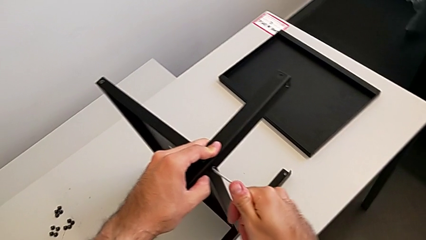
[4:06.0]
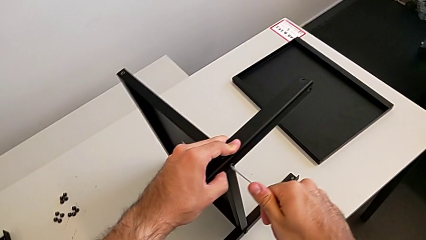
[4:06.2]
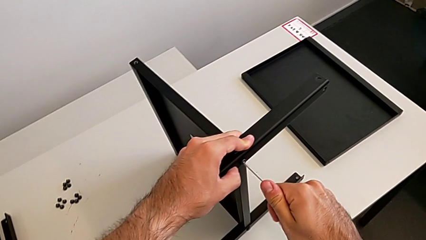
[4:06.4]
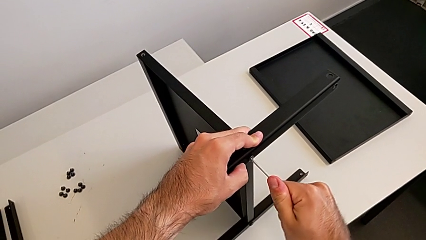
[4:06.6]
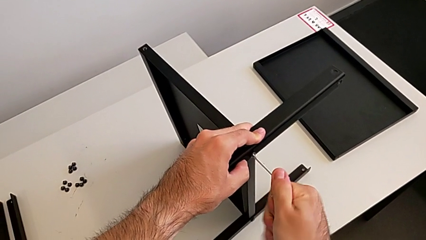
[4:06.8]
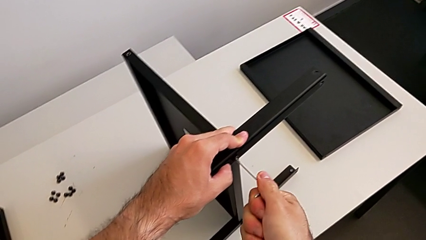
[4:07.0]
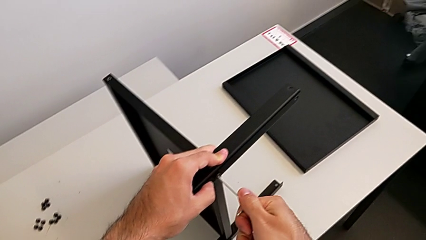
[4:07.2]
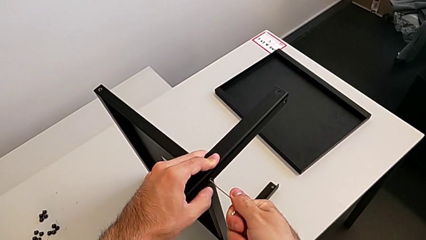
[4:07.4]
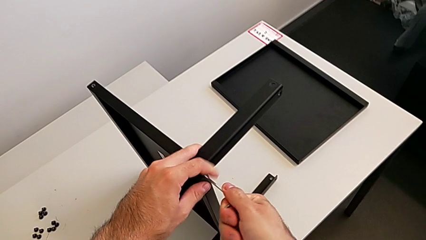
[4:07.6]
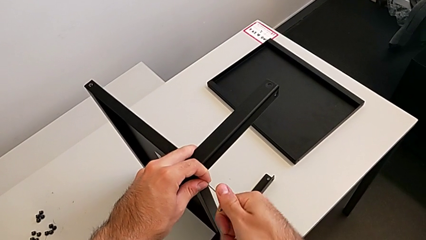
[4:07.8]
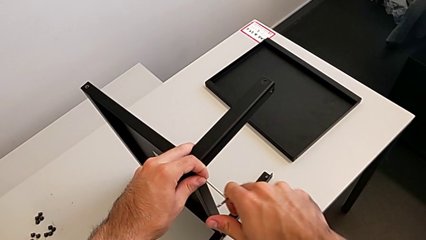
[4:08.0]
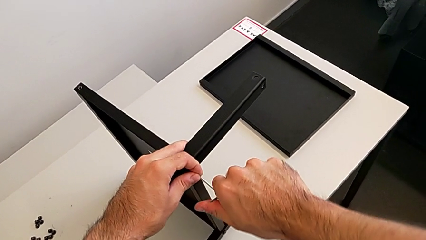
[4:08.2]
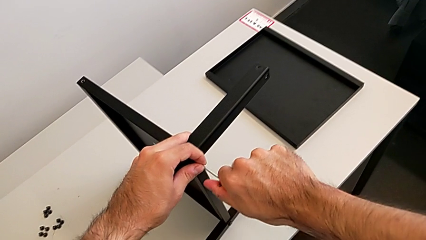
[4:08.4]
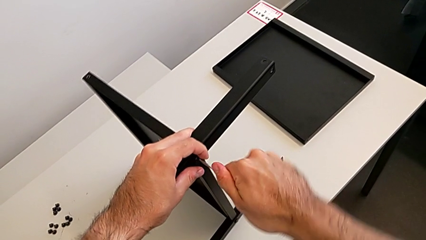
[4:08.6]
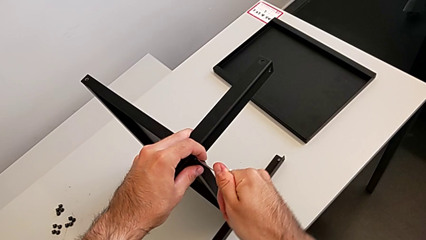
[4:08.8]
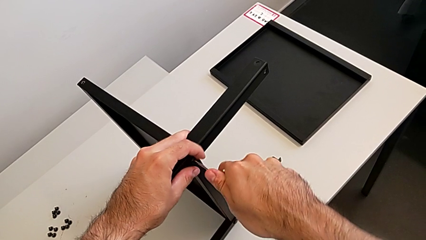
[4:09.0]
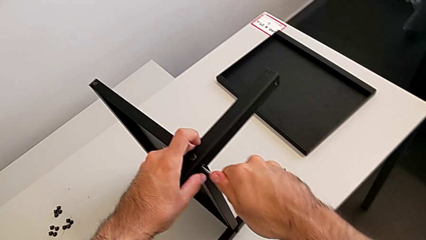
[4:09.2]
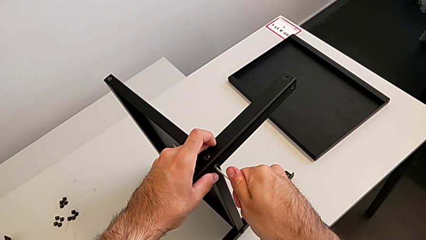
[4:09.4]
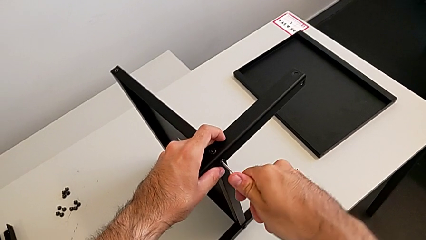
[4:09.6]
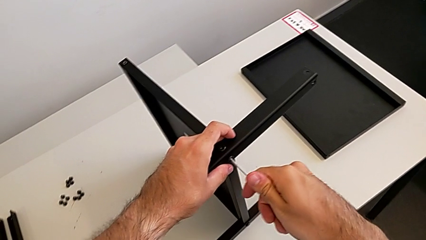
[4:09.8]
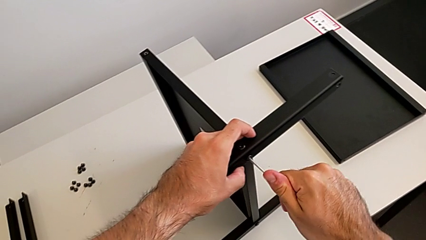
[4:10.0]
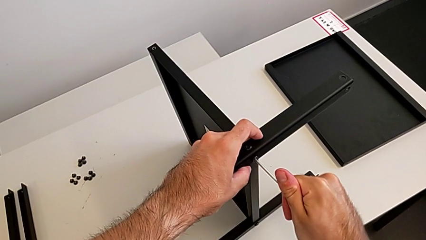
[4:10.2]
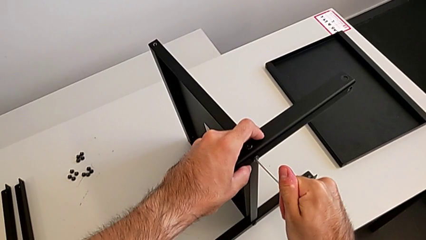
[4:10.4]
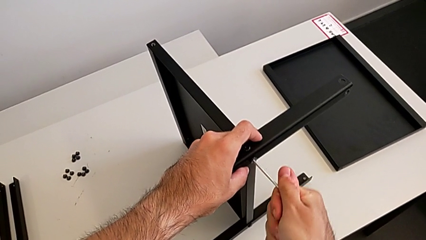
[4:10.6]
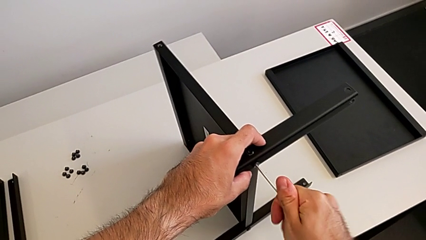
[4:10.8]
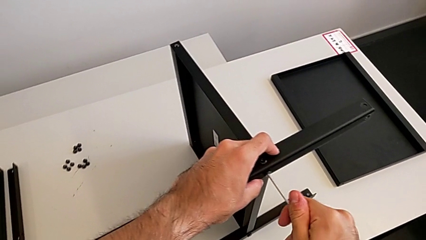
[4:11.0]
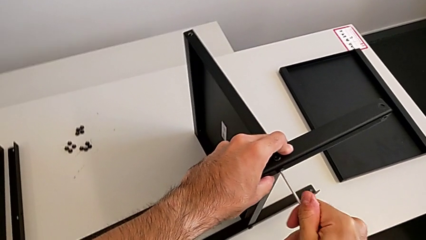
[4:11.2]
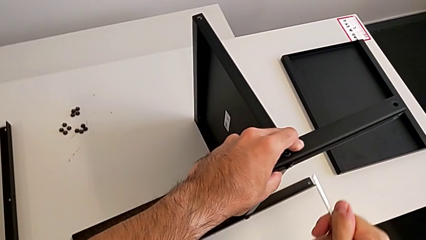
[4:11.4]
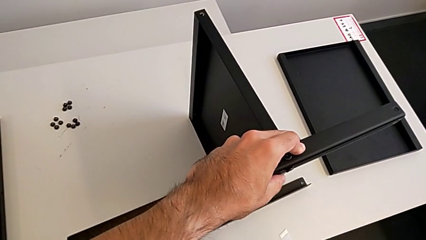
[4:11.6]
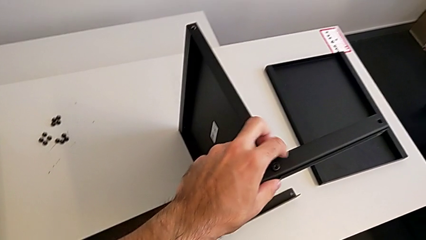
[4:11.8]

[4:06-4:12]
The camera wearer is screwing the second leg to the middle shelf of the table. They keep screwing the hex socket head and withdraw the Allen wrench.

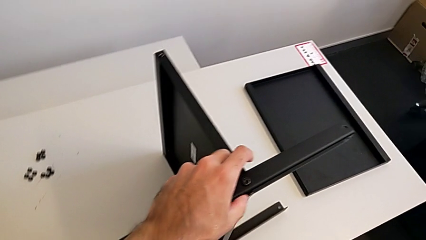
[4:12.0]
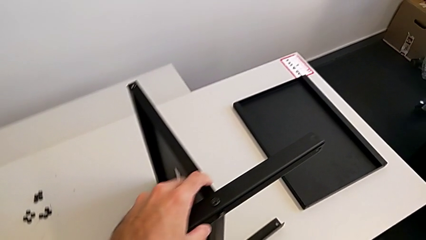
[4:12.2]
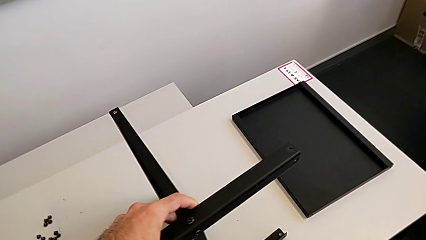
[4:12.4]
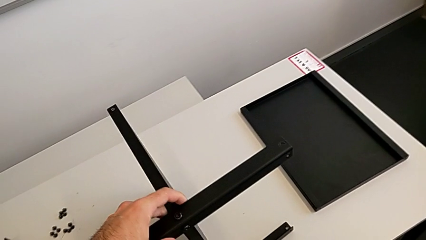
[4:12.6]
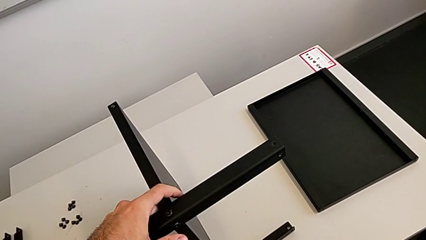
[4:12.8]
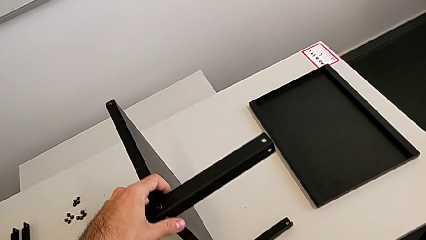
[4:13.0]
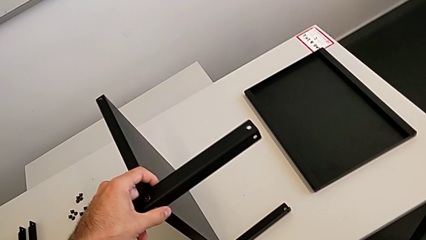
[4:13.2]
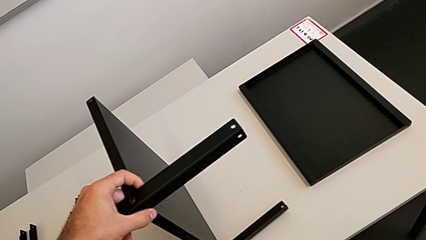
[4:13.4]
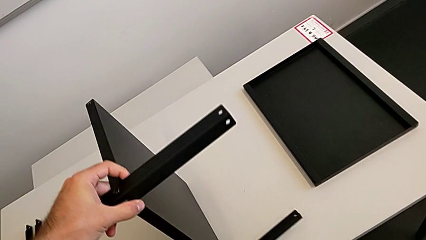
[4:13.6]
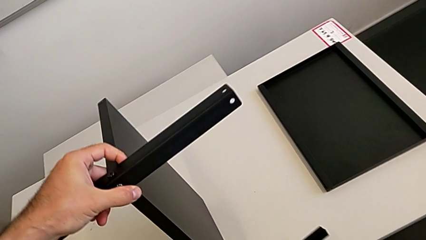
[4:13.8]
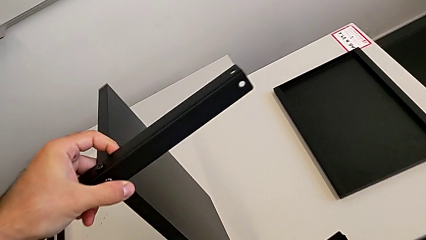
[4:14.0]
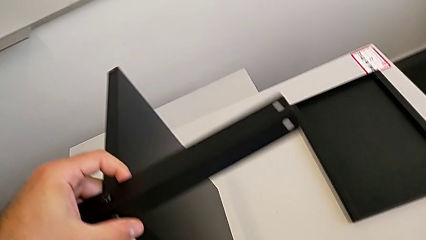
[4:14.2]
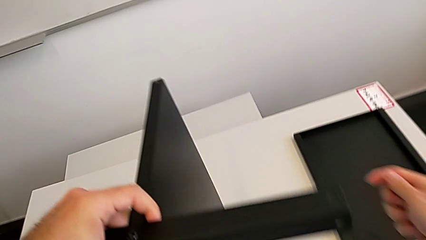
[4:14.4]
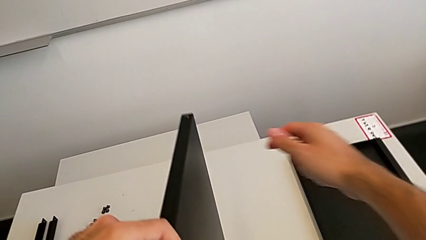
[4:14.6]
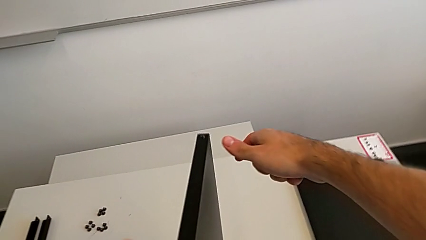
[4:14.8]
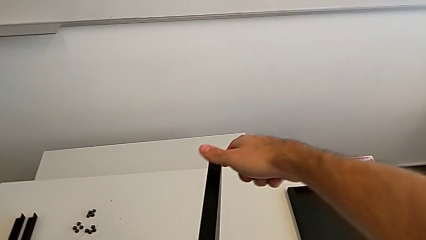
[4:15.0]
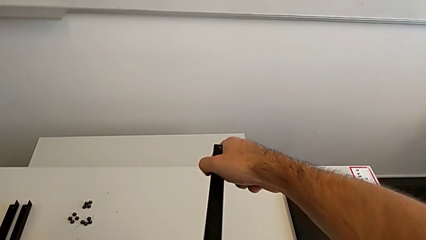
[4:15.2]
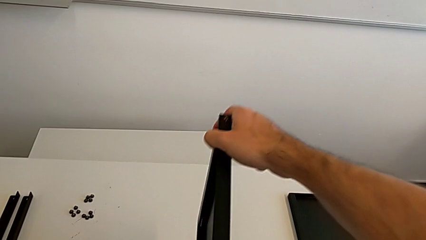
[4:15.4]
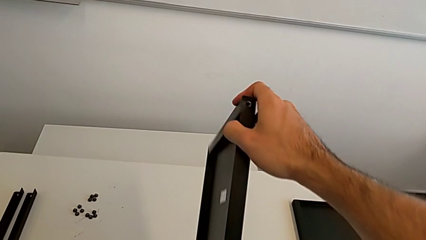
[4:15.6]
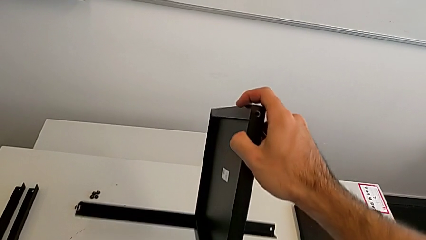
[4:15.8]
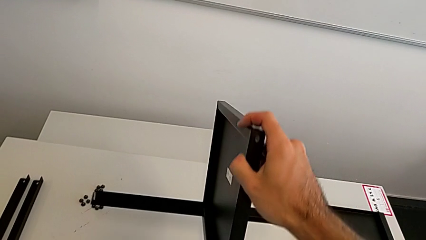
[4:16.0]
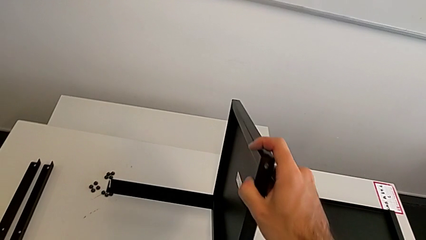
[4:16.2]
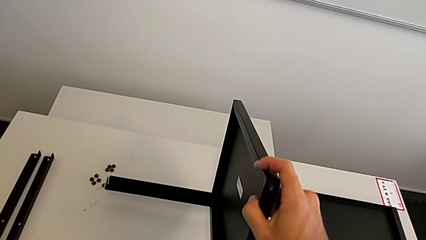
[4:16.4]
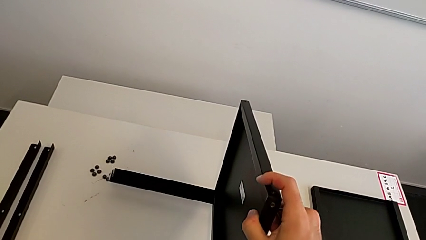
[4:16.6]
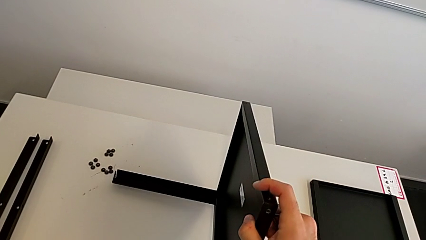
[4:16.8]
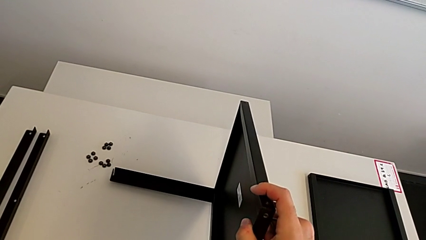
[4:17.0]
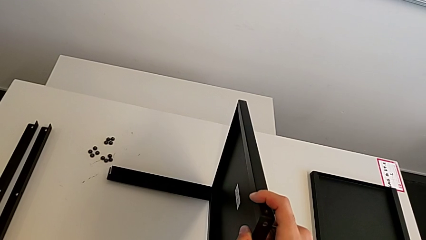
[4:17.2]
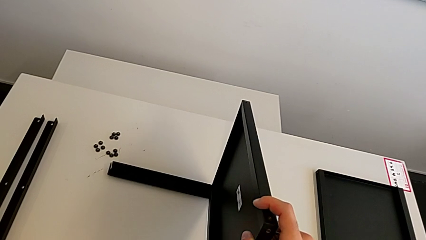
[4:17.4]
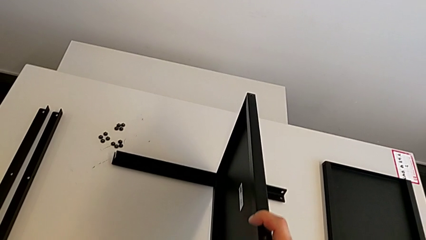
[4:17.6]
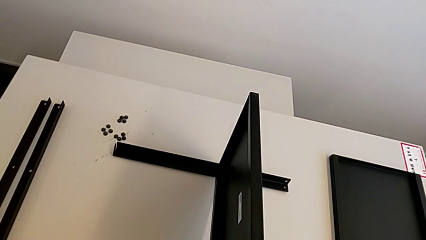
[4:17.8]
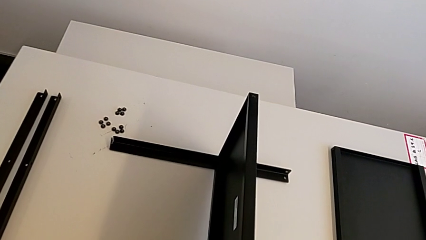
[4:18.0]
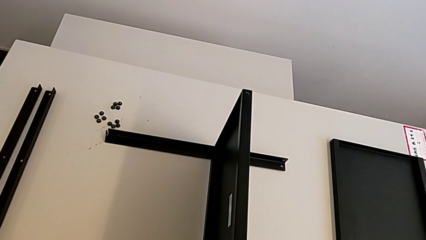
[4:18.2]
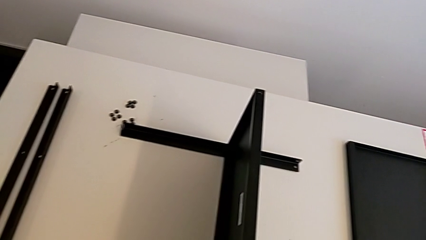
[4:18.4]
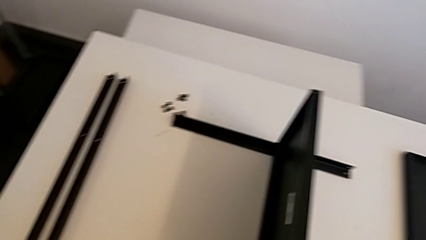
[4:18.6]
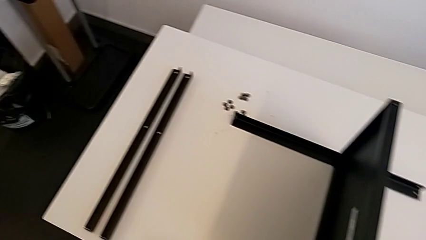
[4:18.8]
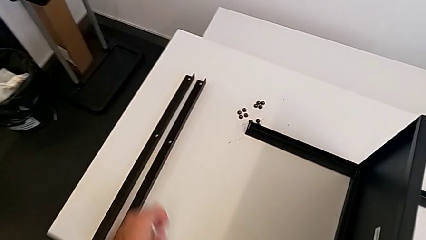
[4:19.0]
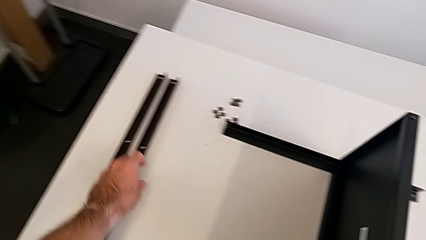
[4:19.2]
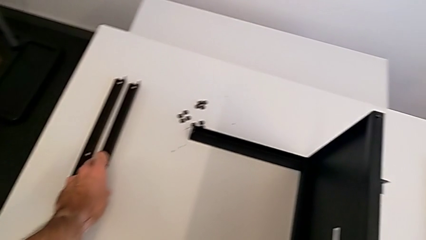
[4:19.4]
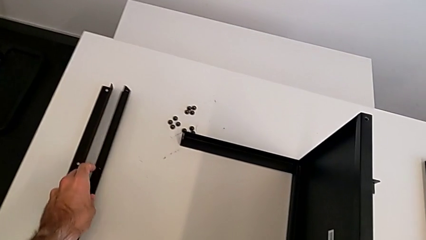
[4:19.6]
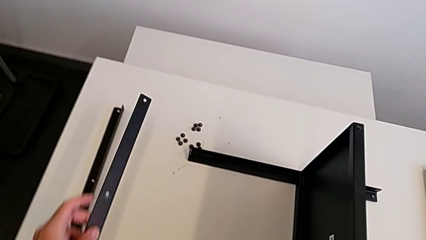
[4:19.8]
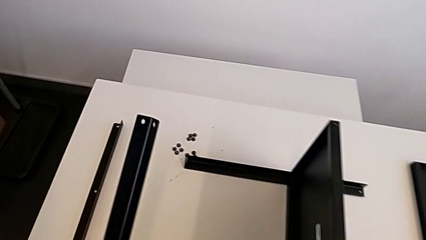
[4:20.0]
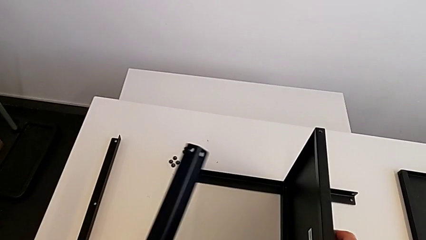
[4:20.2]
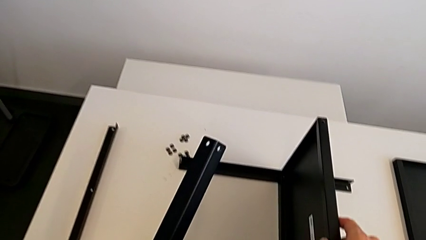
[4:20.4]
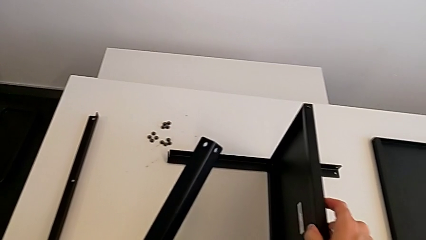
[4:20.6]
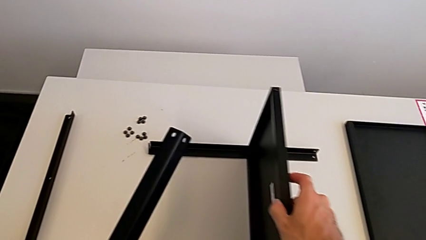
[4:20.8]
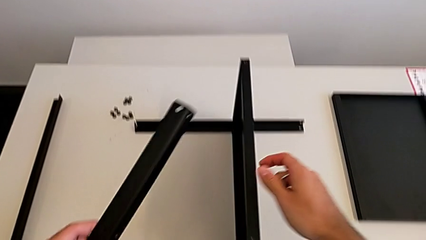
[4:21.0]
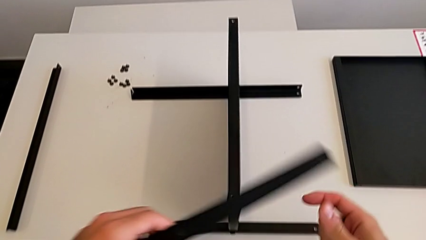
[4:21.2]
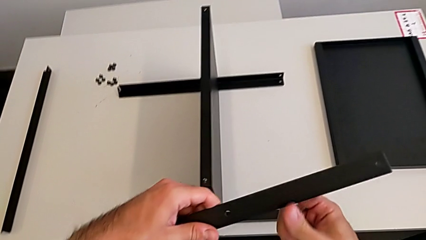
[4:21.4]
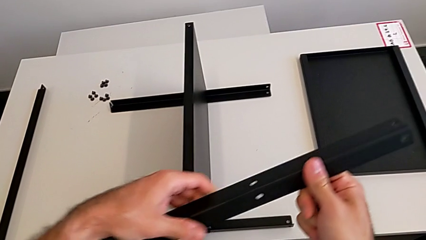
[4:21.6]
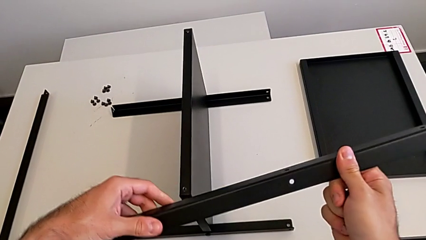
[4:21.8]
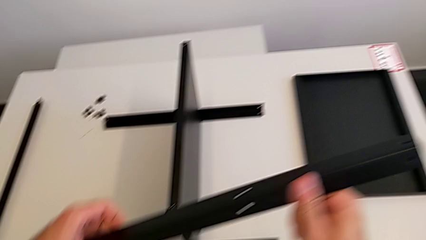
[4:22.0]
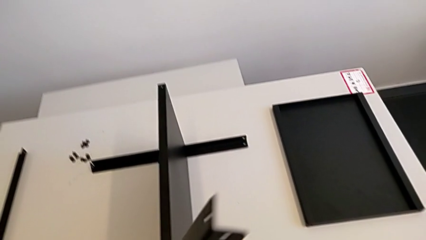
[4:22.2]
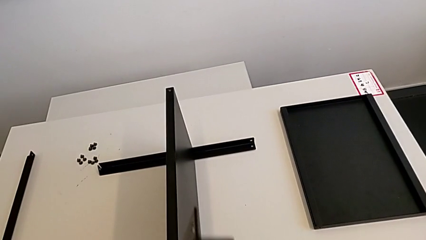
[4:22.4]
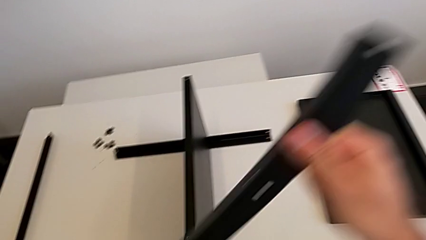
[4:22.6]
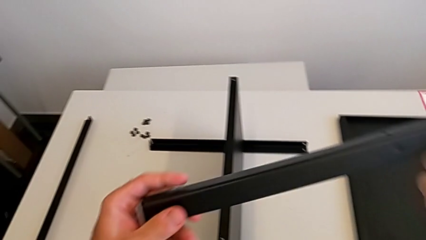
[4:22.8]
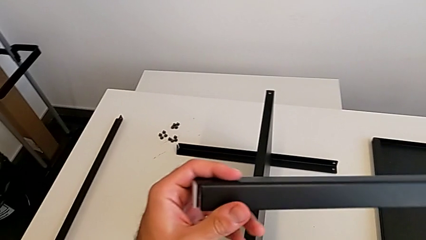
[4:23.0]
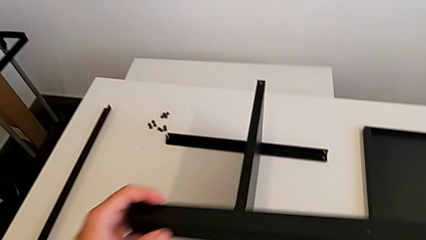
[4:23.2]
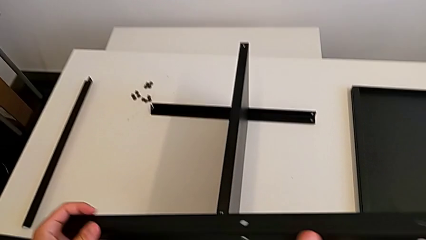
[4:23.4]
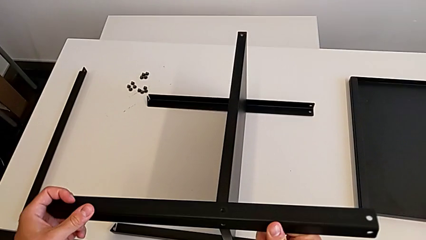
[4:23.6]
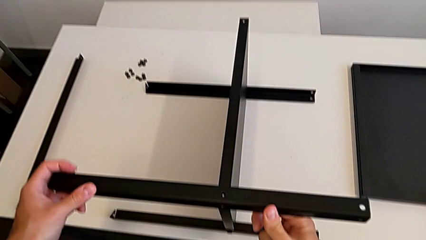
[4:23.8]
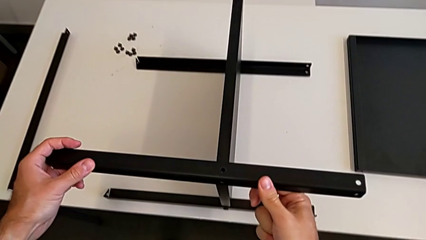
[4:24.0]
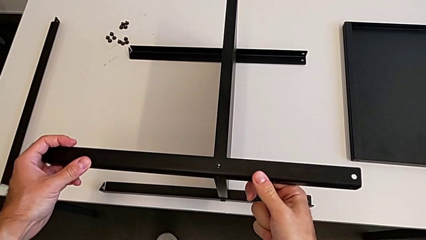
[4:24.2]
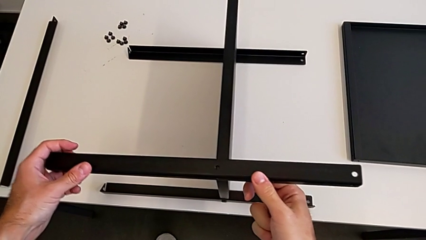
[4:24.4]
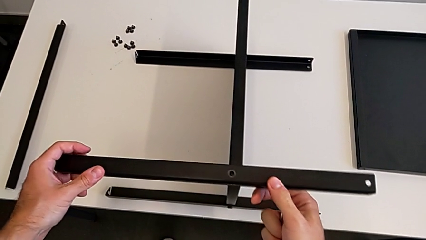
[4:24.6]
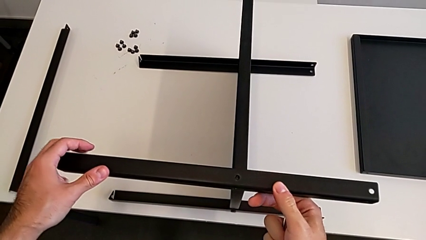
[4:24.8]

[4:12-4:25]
The camera wearer is screwing the third leg to the middle shelf of the table. They rotate the nightstand, grab the leg and begin to align it.
